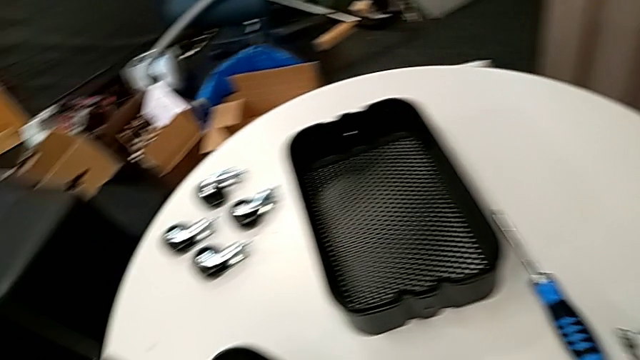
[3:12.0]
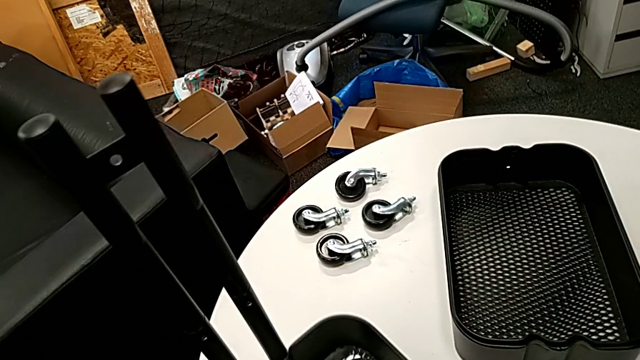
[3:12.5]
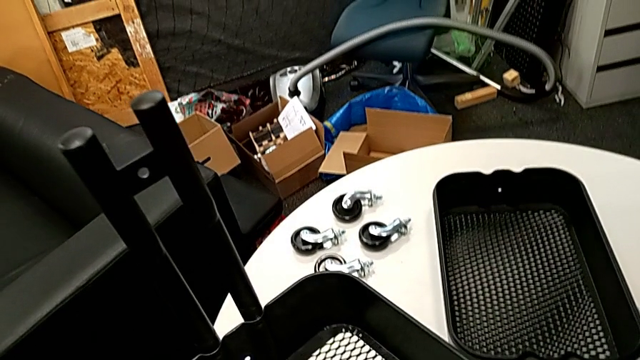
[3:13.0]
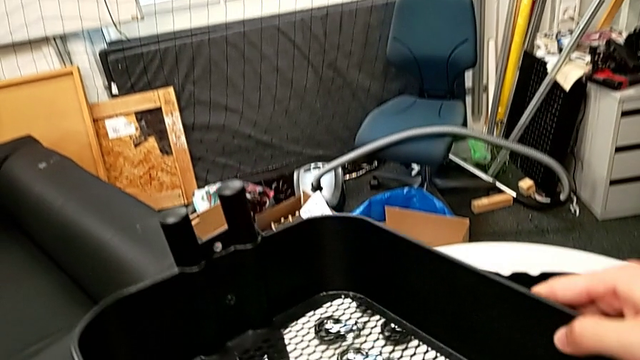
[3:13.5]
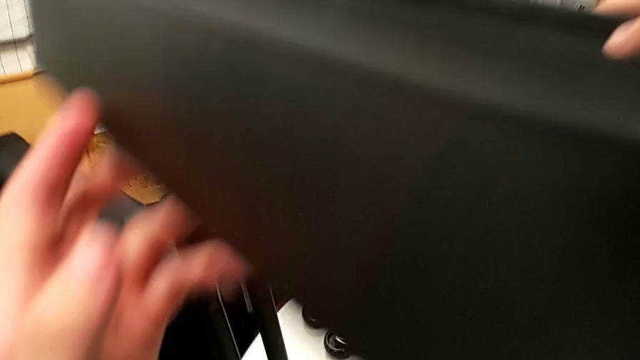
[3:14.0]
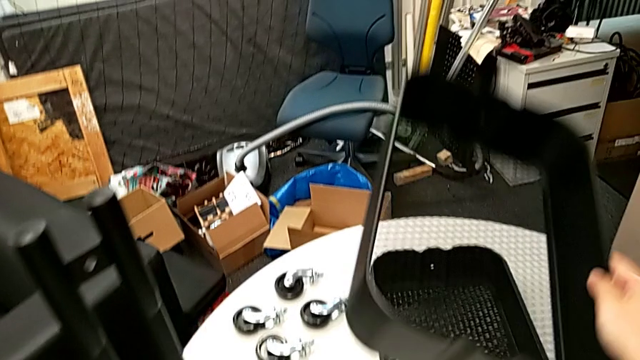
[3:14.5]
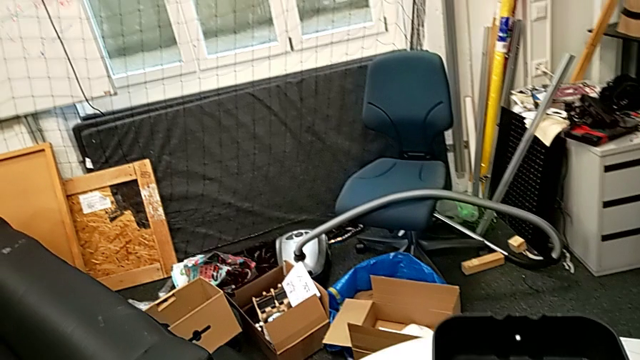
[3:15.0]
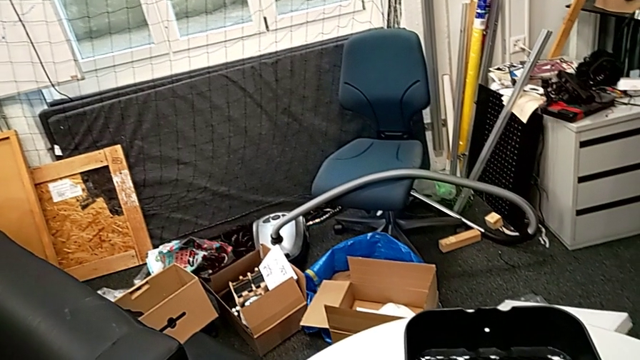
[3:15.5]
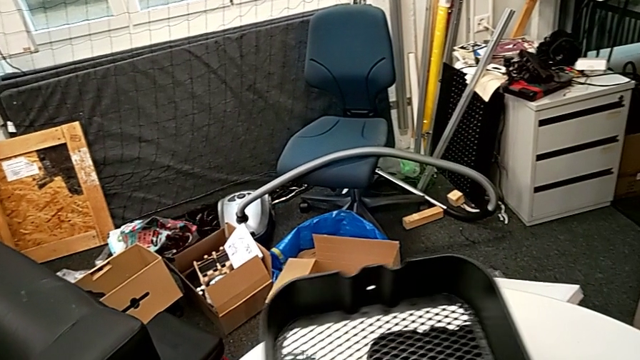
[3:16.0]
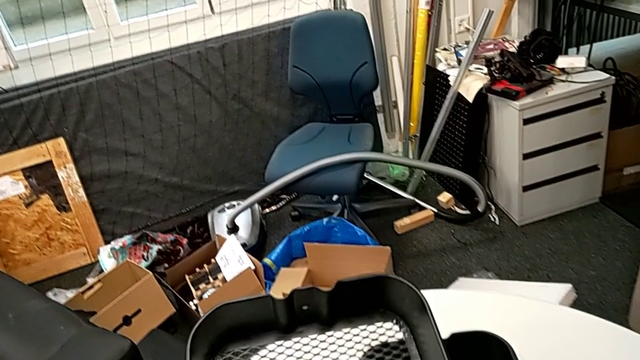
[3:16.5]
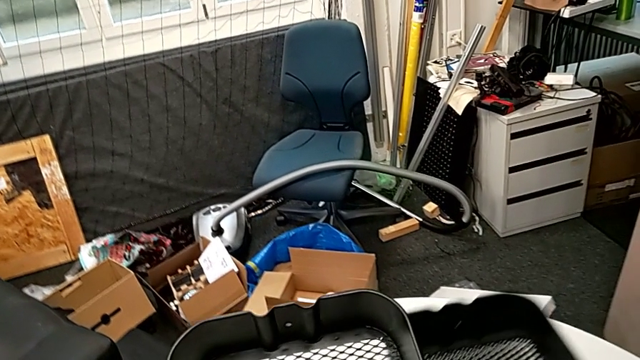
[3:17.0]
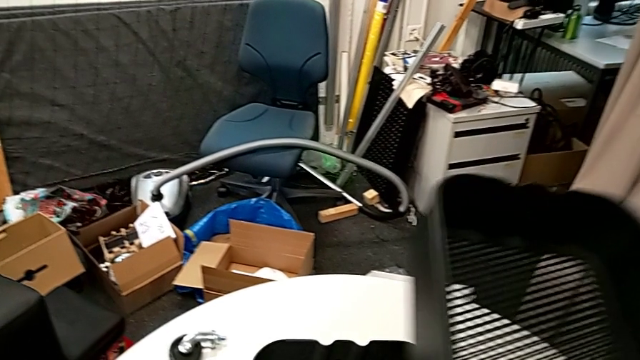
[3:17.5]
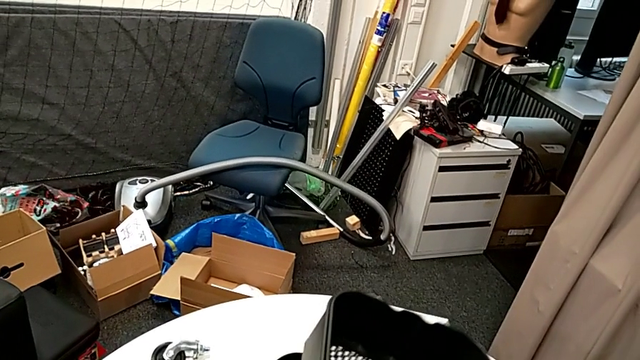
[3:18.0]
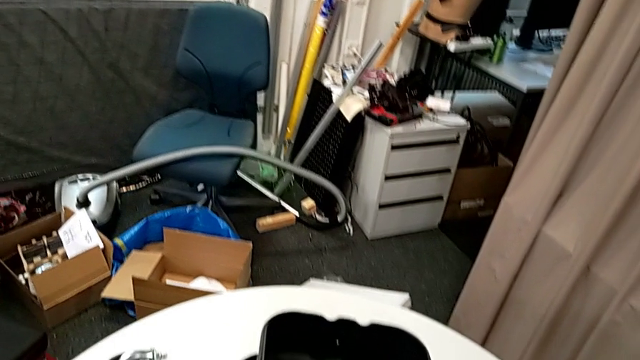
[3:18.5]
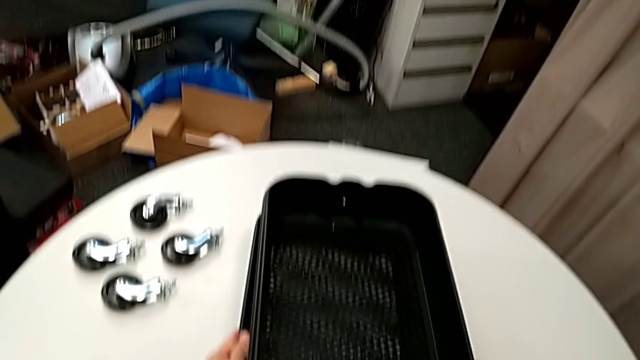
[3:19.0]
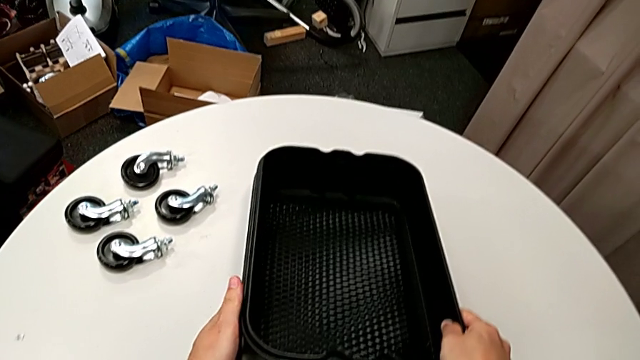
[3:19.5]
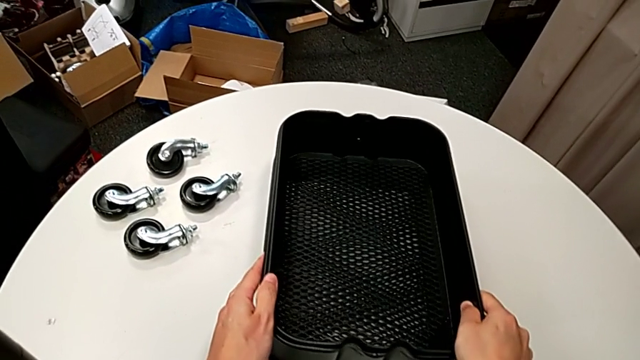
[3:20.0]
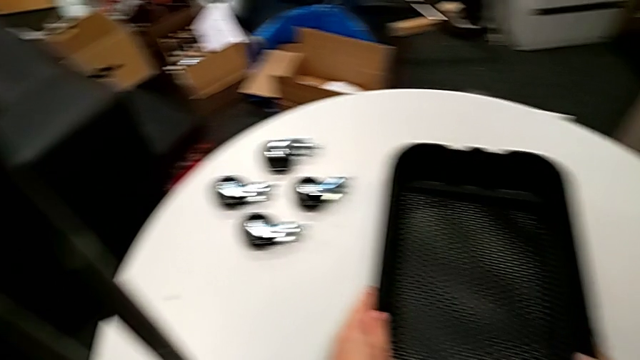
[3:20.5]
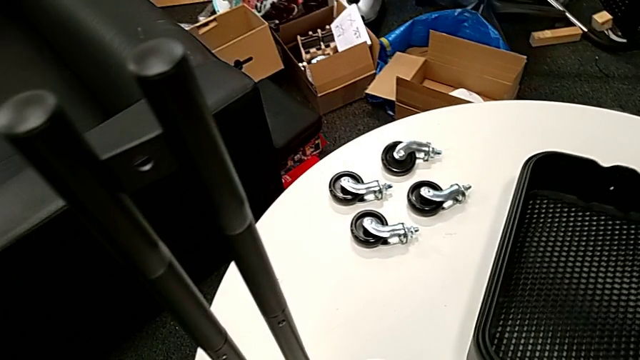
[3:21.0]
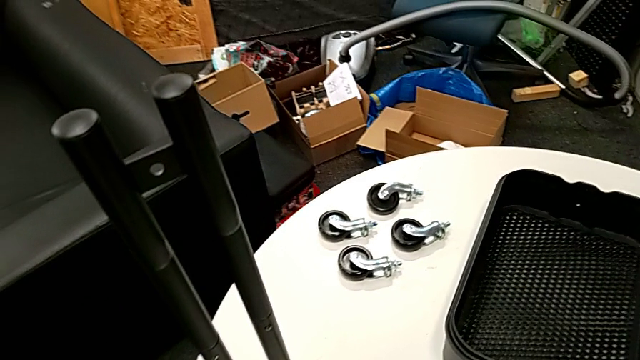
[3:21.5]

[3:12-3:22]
The camera wearer is disassembling the bottom grid tray. They disassemble the bottom grid tray and stack the grid tray.

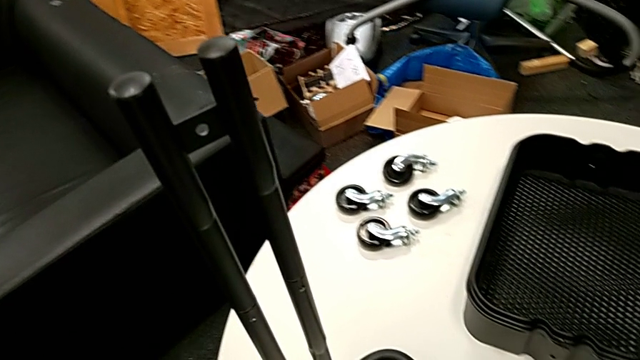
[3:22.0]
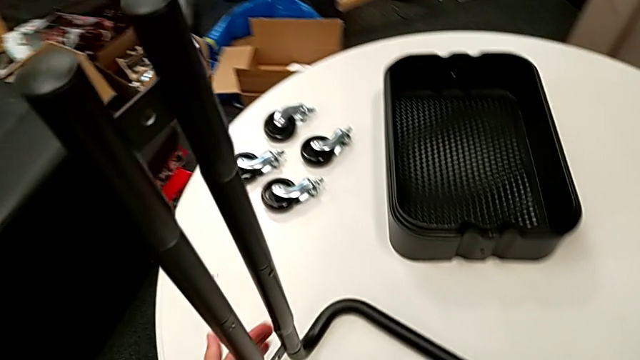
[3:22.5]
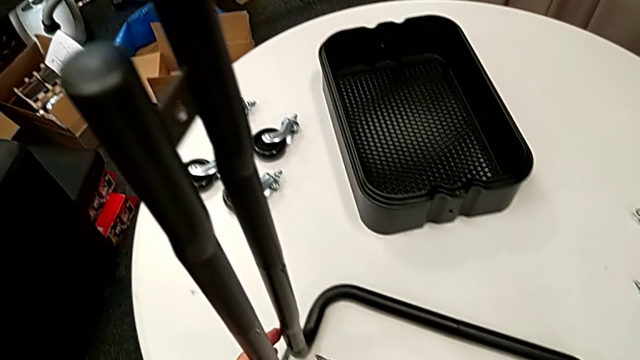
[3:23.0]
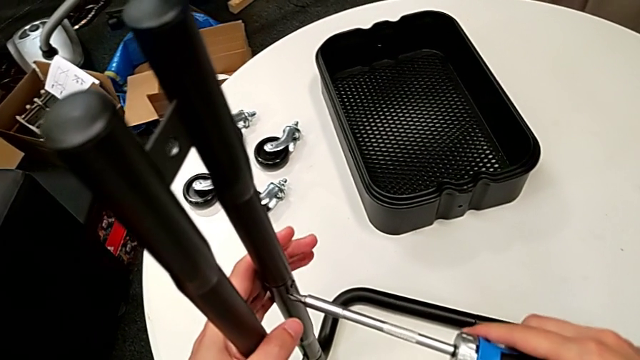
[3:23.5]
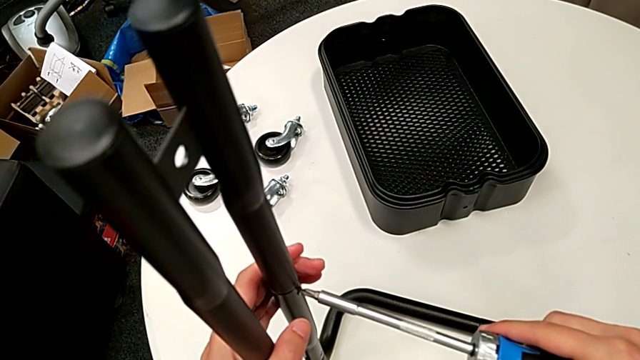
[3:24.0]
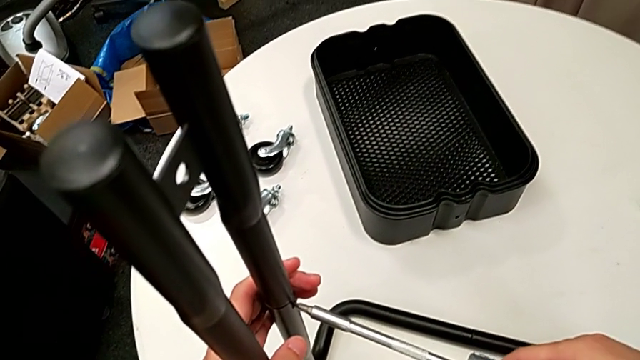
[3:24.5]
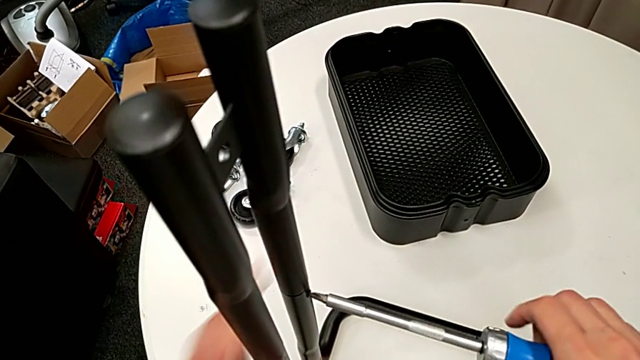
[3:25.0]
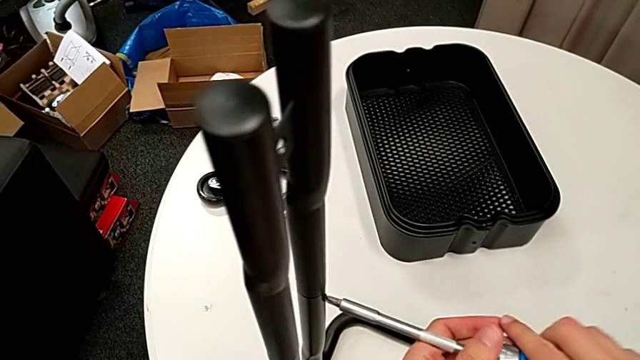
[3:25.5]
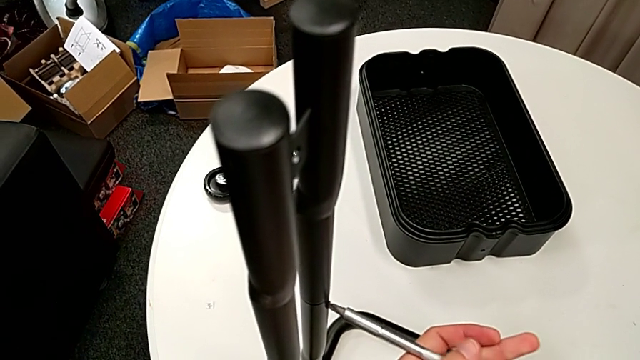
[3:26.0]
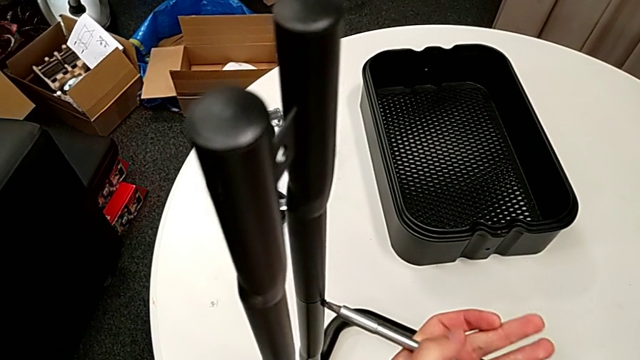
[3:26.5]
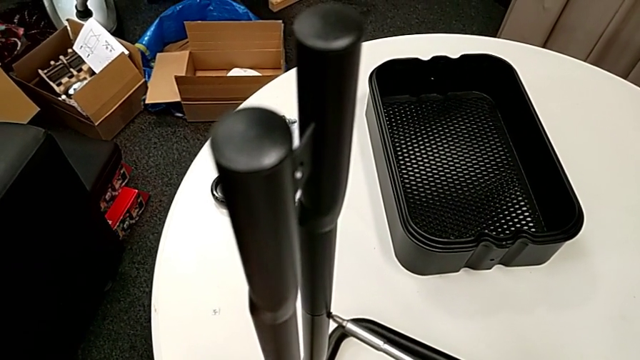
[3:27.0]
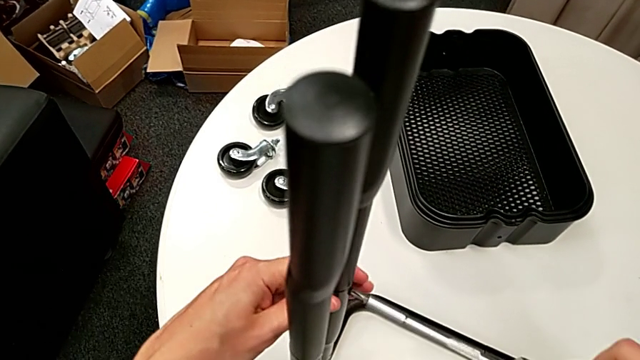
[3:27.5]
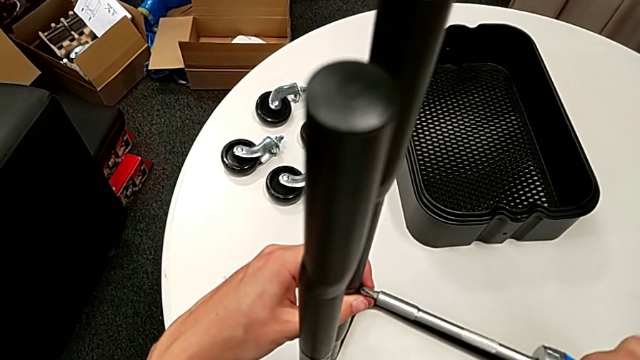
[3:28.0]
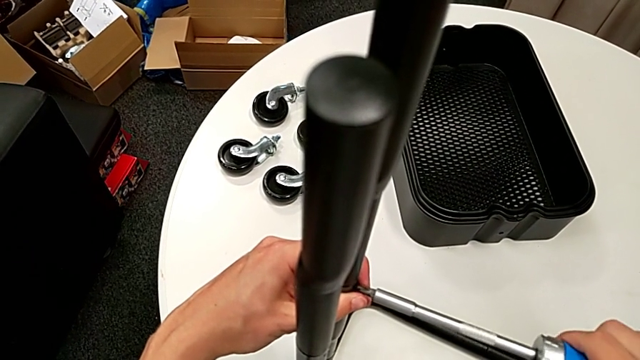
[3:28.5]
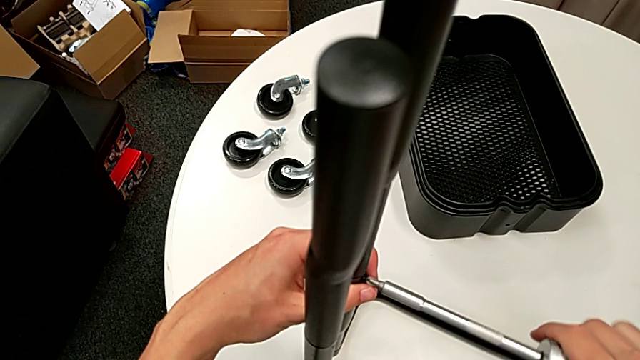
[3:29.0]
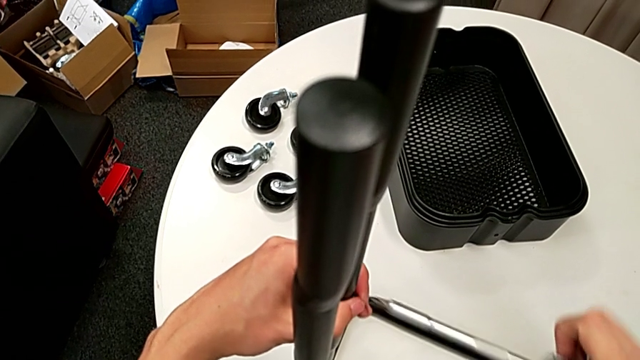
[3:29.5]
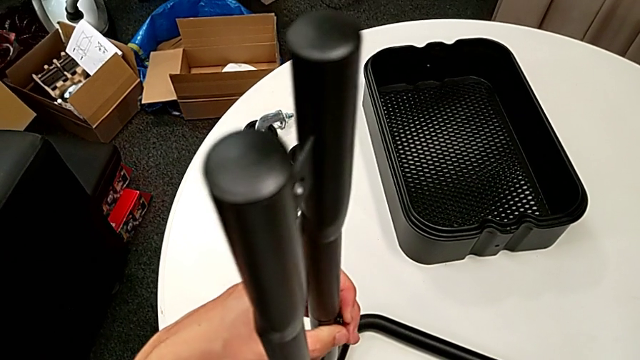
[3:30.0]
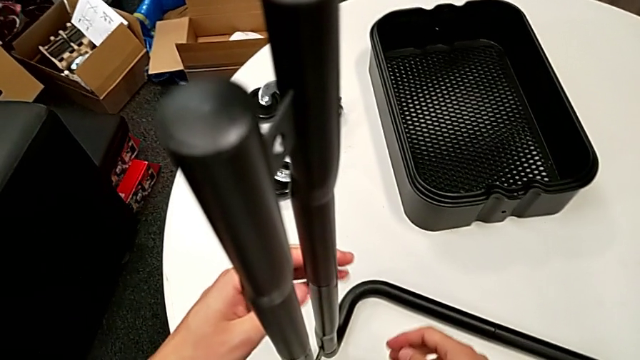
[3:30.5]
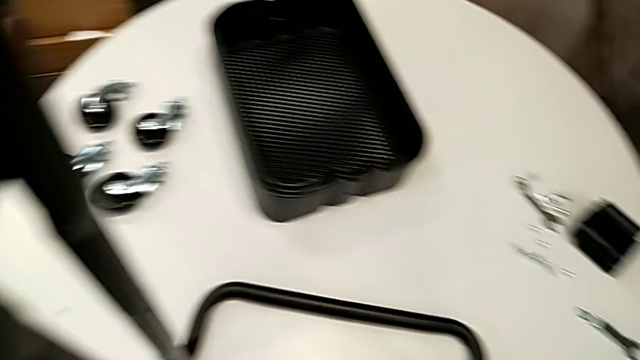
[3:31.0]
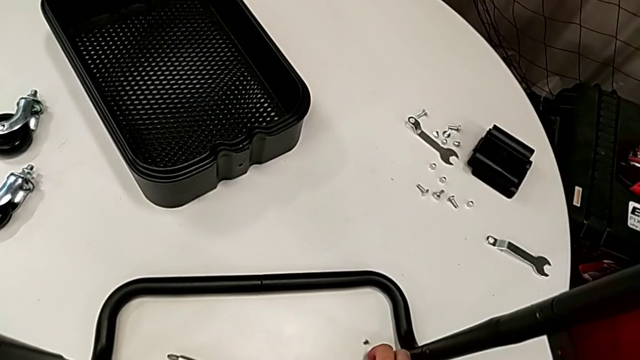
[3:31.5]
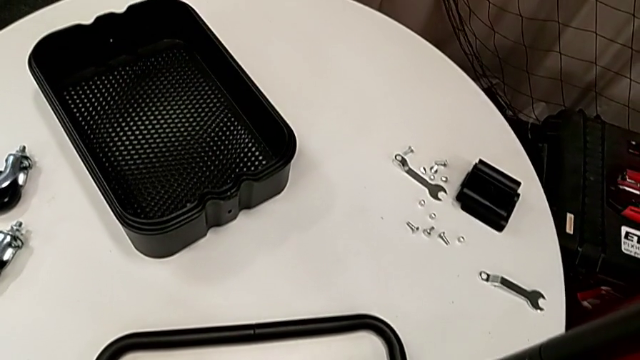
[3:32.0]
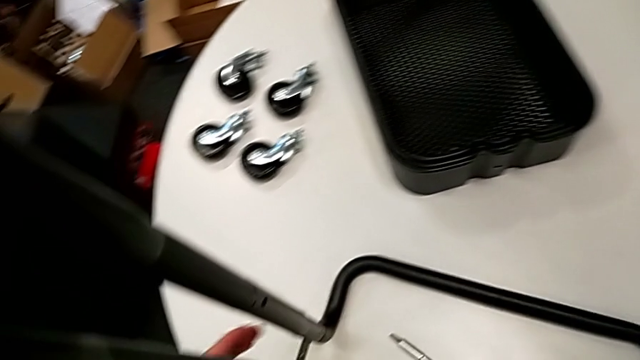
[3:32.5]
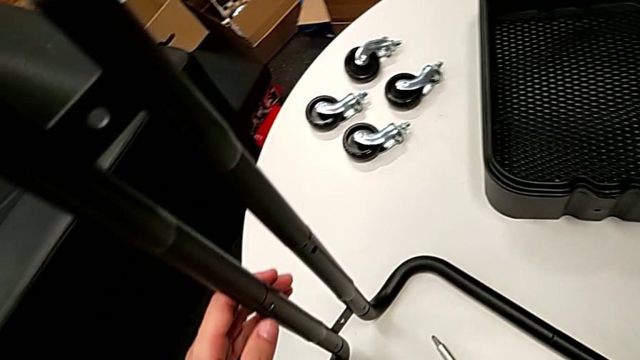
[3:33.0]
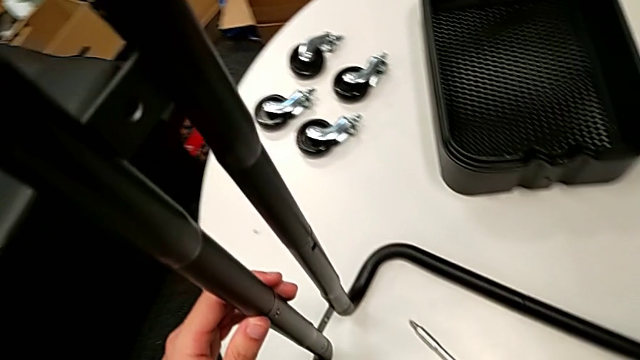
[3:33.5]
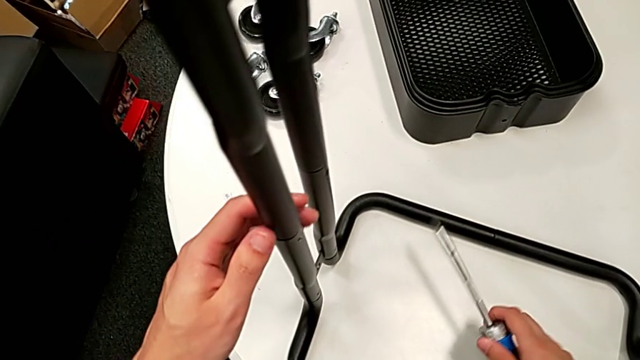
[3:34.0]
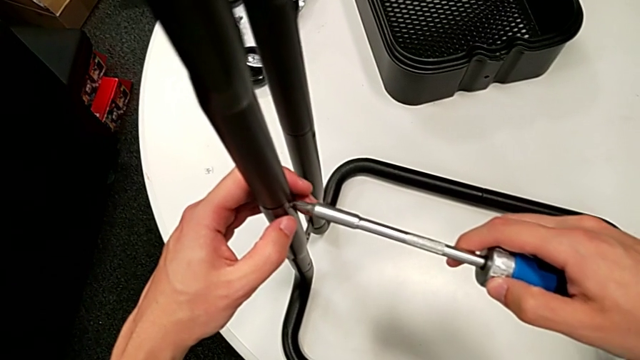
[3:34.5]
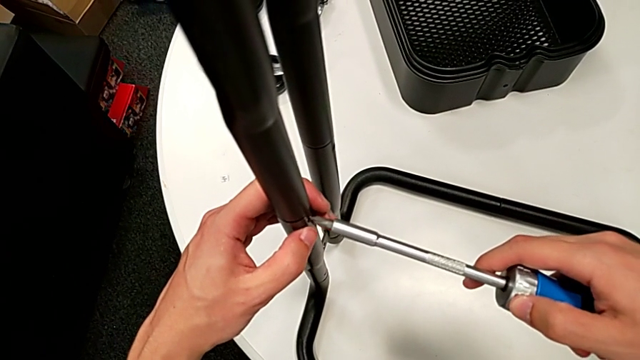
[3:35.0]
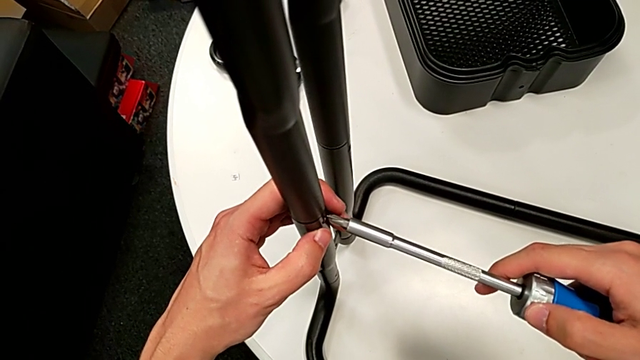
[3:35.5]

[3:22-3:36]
The camera wearer is disassembling the legs. They unscrew the first screw and insert the screwdriver.
